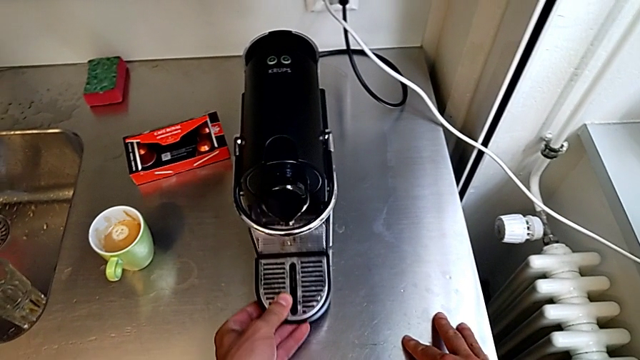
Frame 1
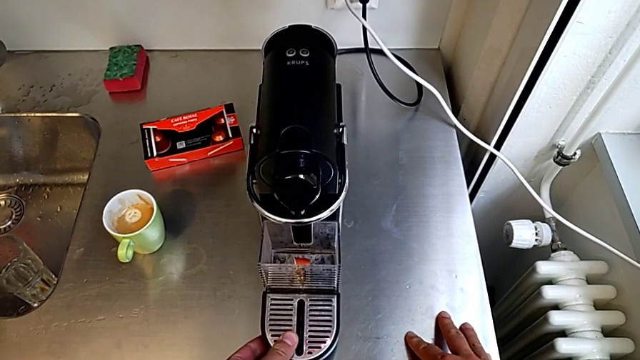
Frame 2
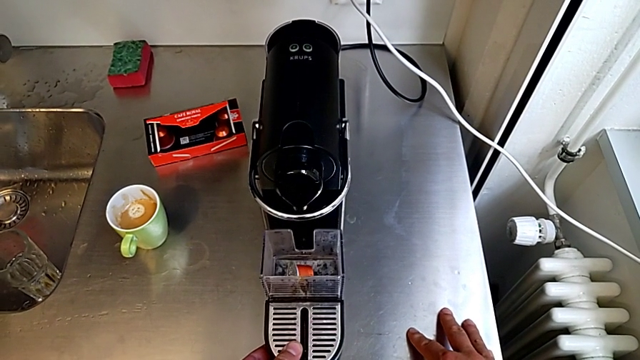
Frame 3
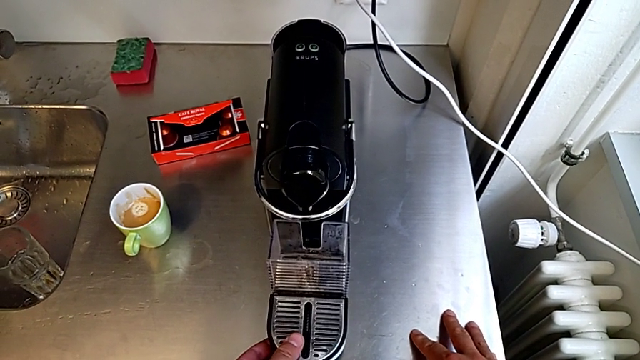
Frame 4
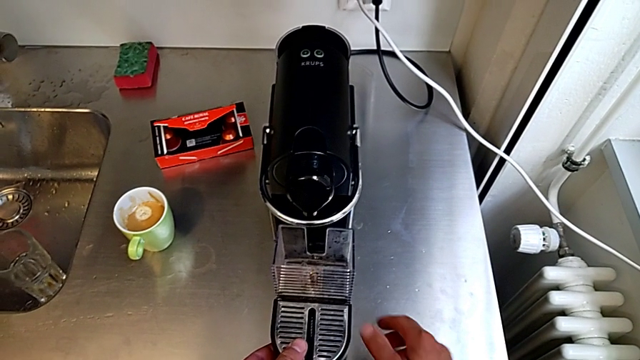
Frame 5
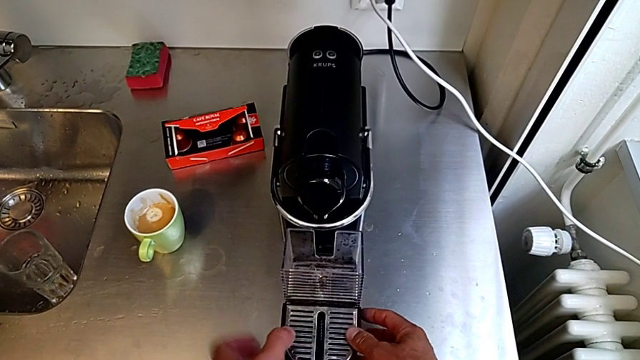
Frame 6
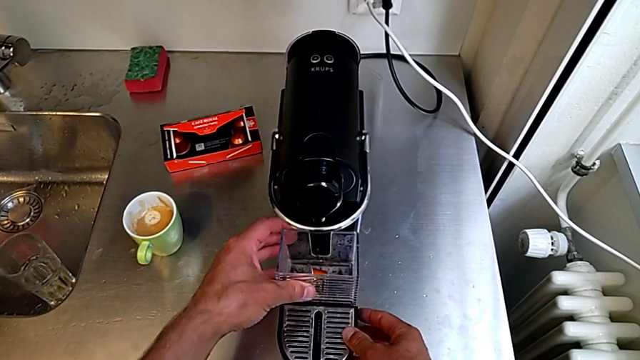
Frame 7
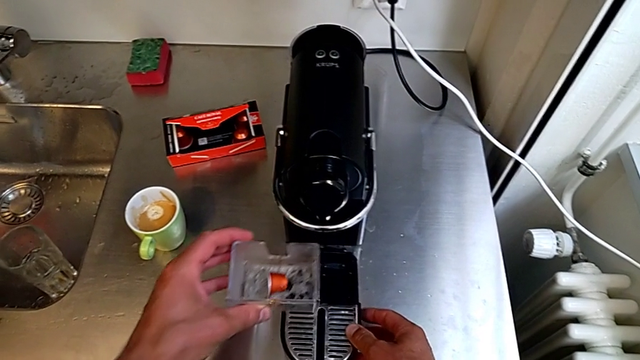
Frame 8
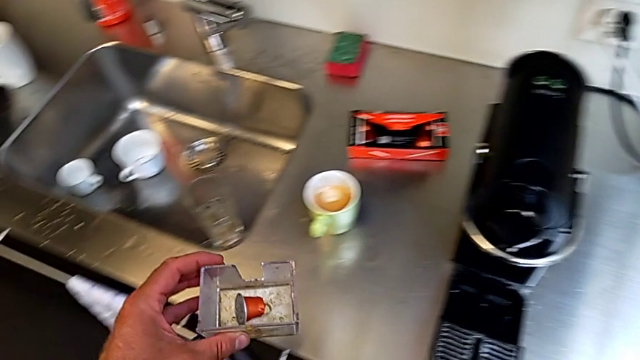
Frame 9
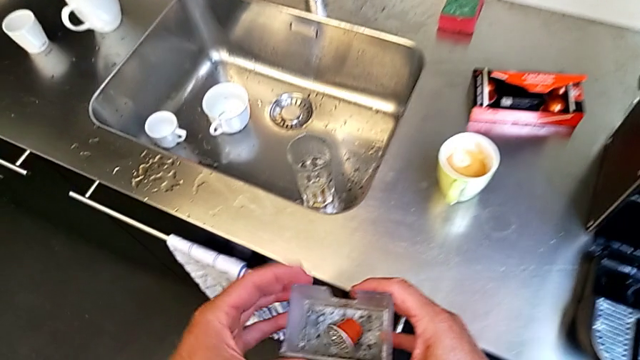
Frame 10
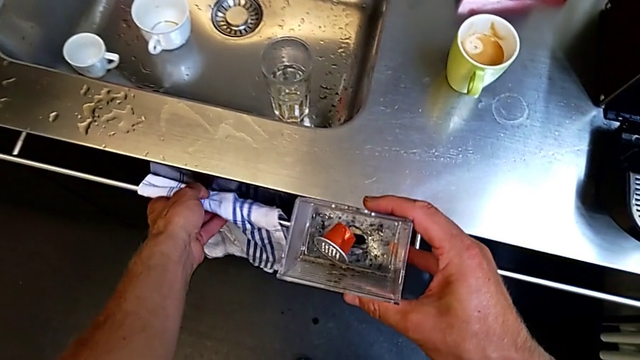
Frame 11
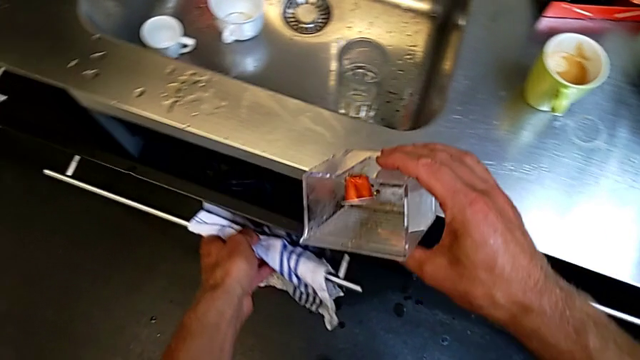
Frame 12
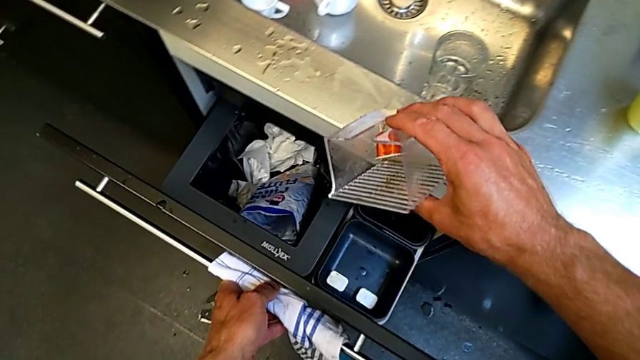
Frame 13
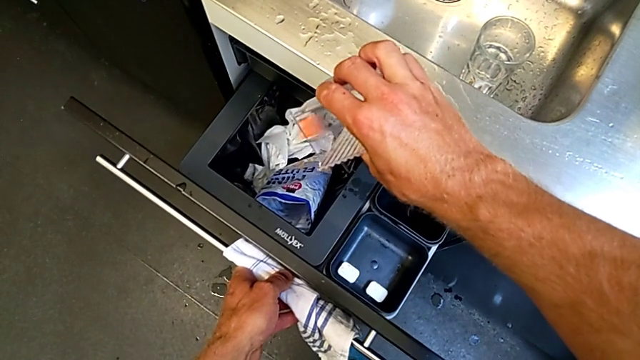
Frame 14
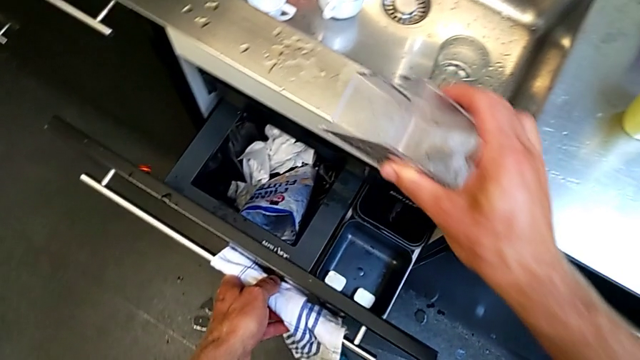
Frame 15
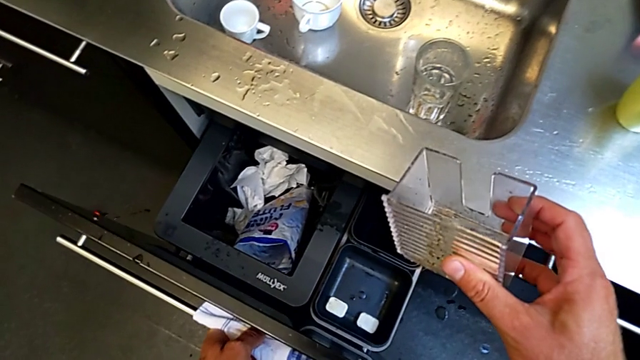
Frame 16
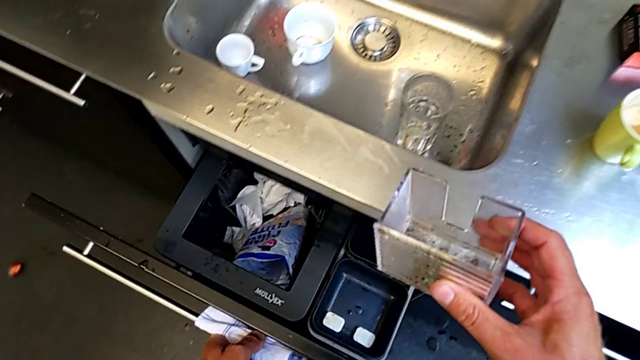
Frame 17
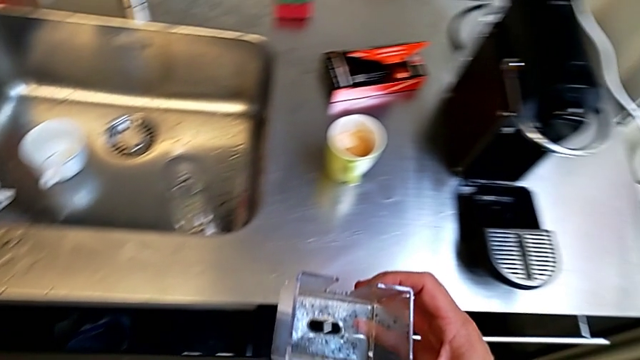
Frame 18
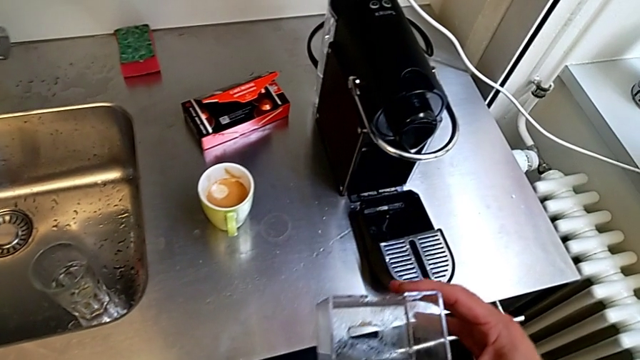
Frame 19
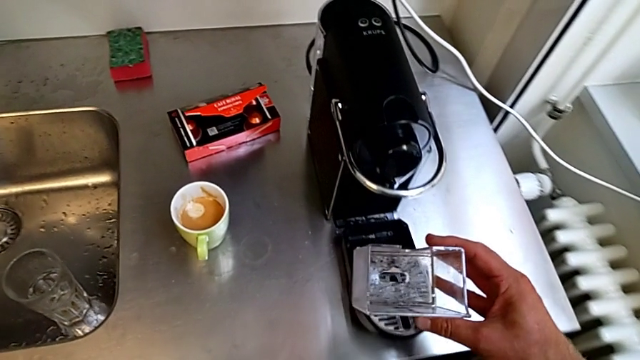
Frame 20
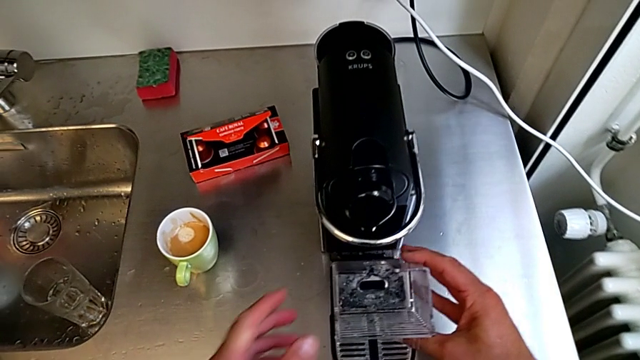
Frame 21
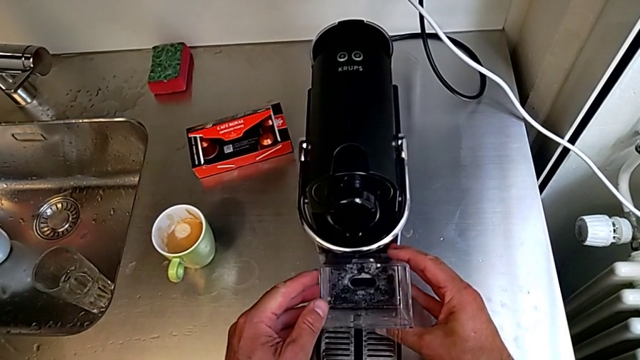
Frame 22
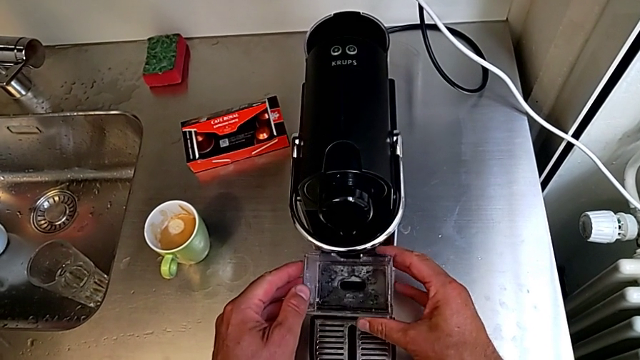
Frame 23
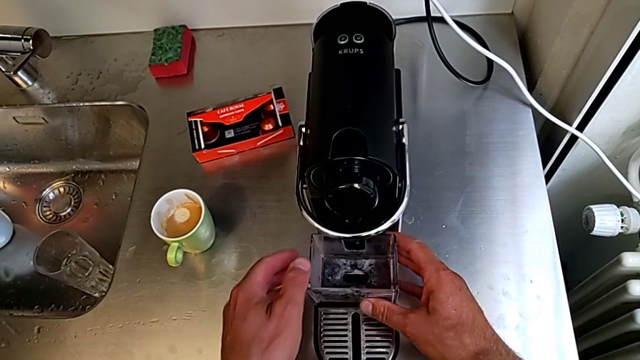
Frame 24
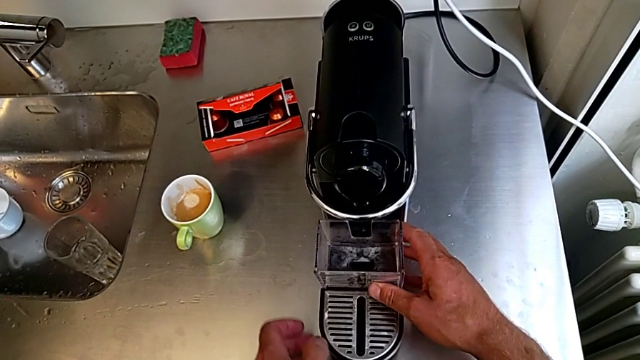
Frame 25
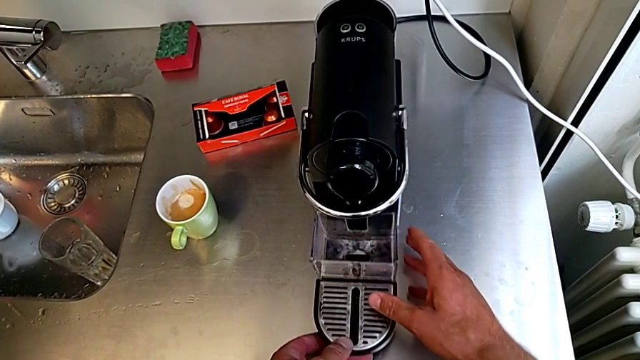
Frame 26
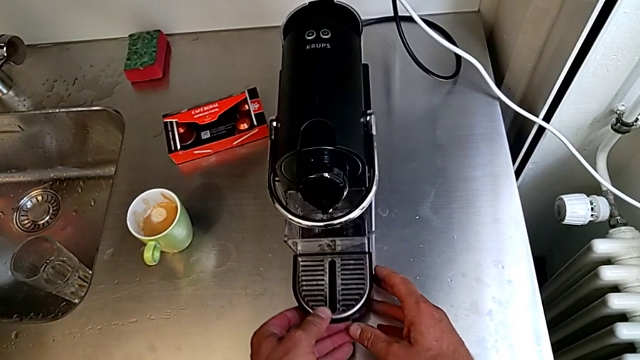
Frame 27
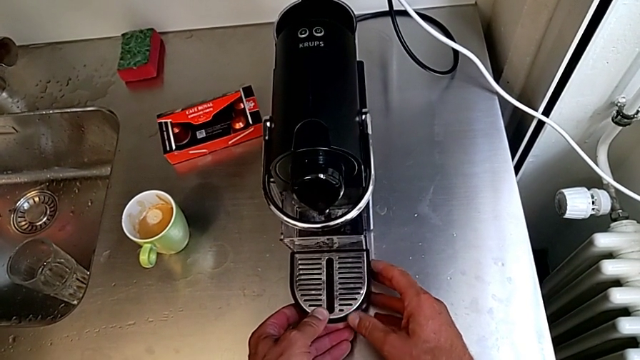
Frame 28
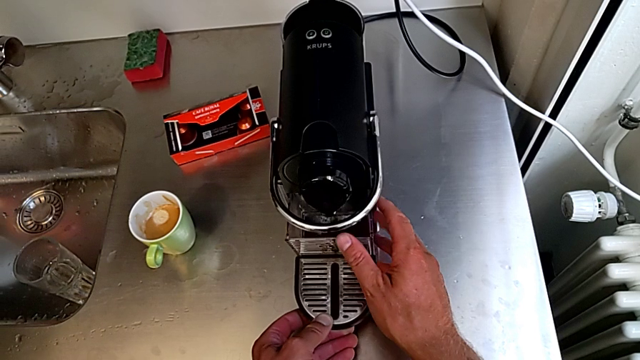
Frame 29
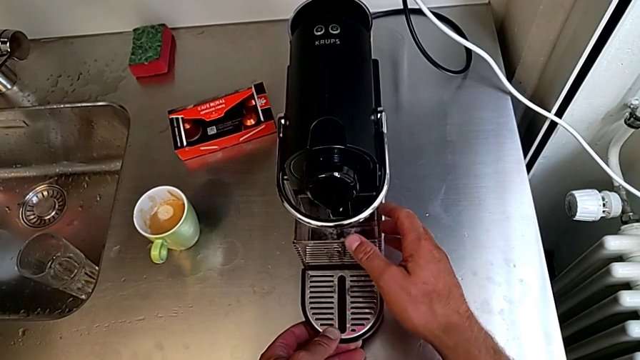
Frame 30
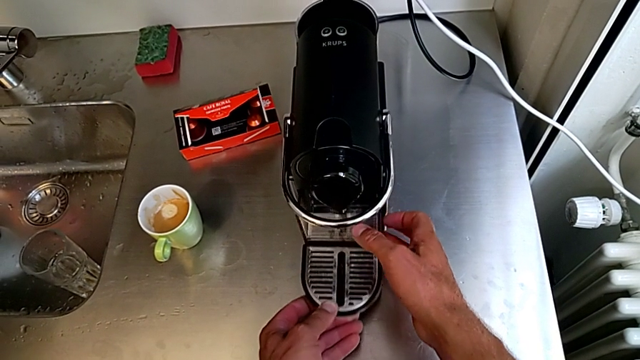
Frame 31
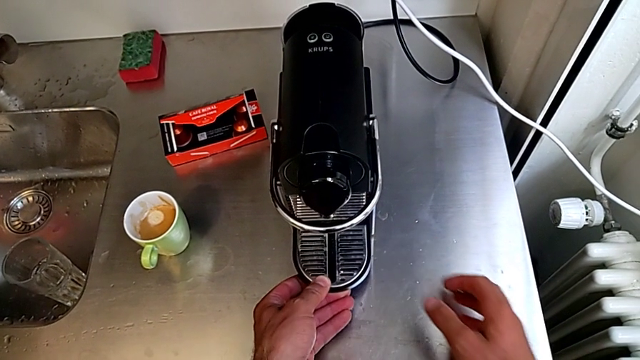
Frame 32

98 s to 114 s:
The camera wearer is emptying the capsule container. They withdraw the drip tray, grab it, disassemble the capsule container, approach the garbage bin and open it, all with the left hand. They wrongly drop the coffee capsule with the right hand. They close the garbage bin with the left hand. They approach the front capsule coffee machine, assemble the capsule container, insert it and assemble the drip tray, all with the right hand.

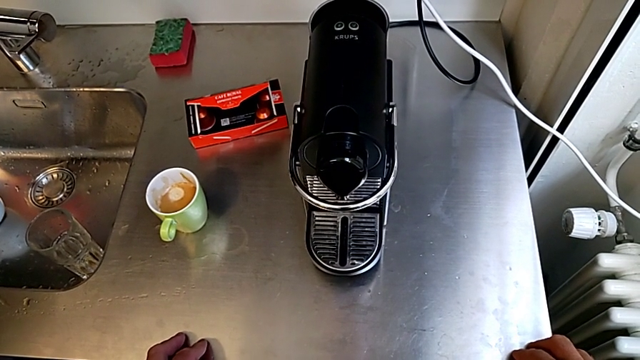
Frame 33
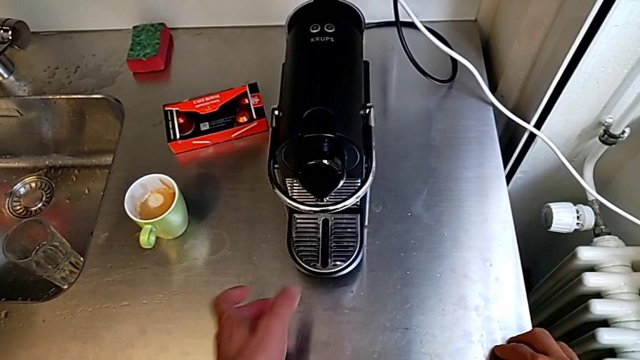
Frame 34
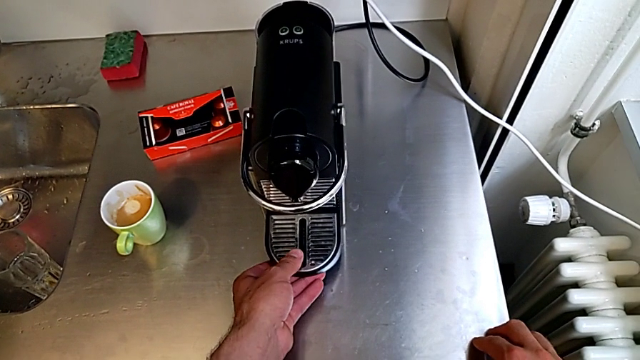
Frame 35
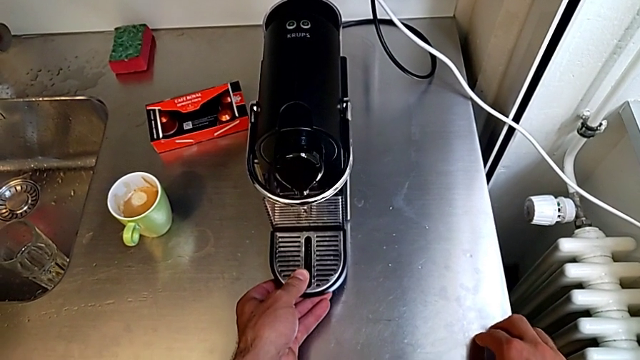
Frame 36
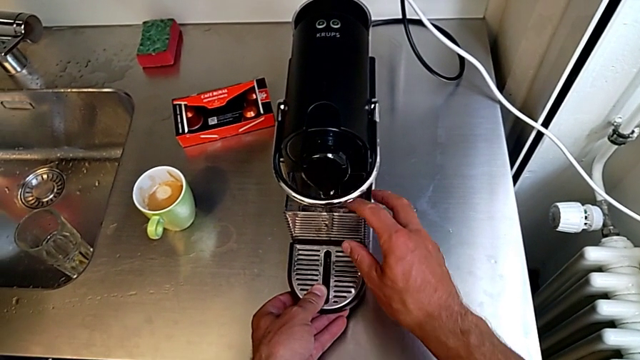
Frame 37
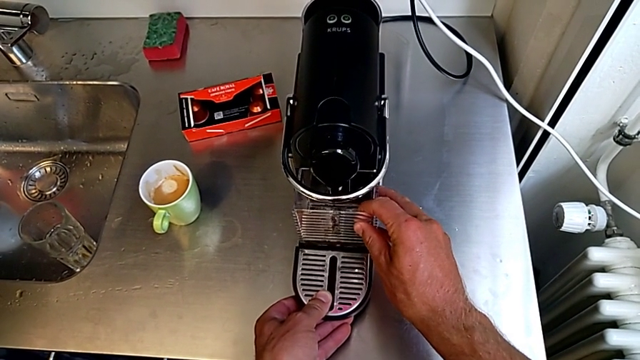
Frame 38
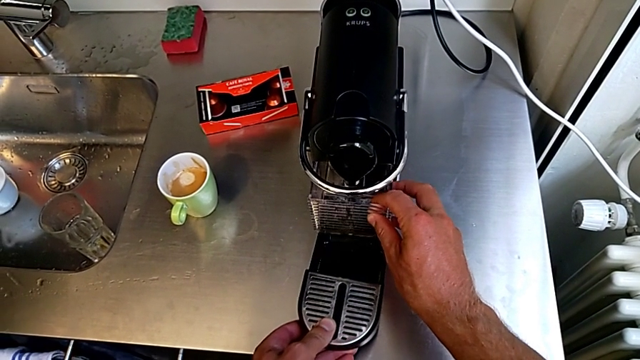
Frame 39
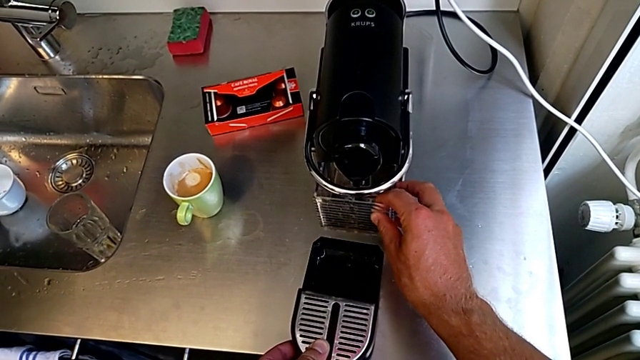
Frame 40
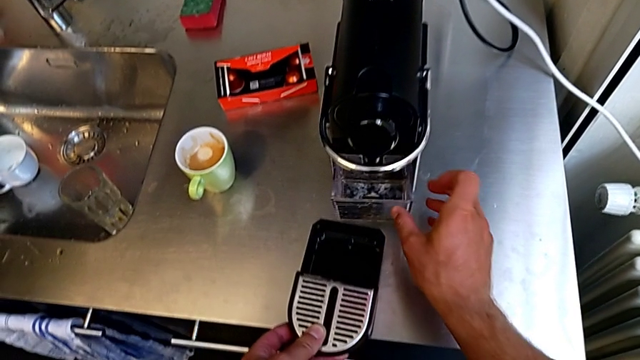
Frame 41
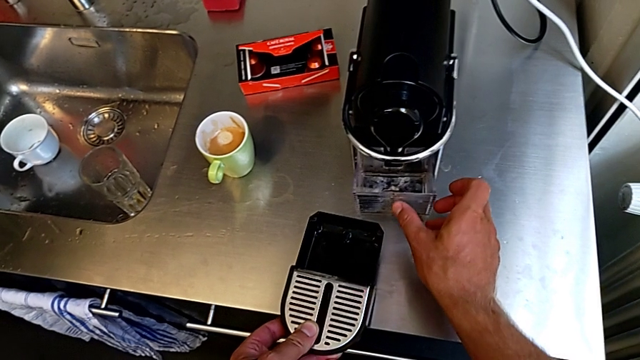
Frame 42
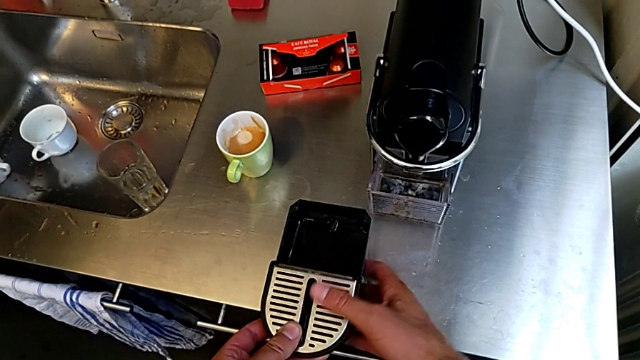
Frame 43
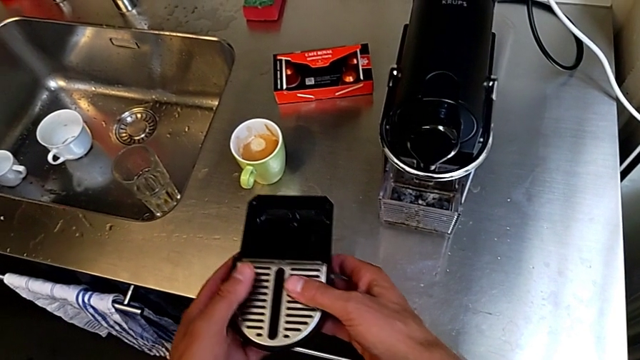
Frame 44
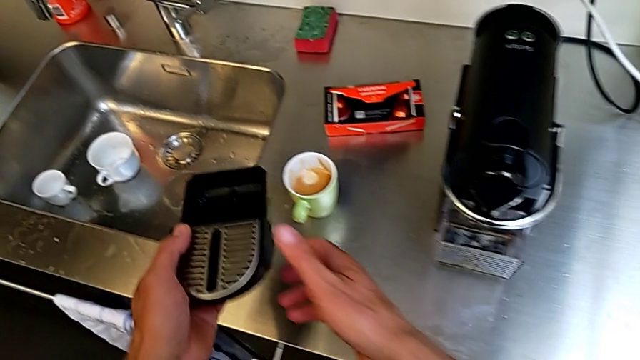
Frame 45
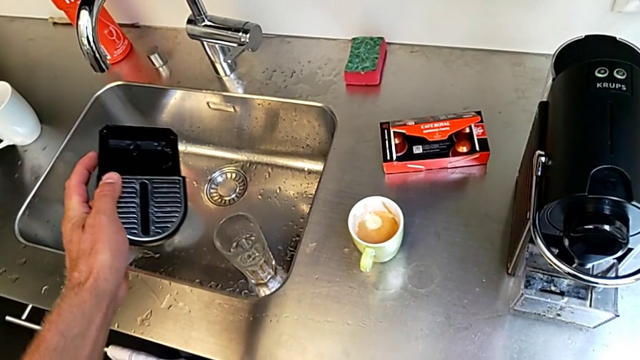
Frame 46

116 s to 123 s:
The camera wearer is emptying the drip tray. They approach the bottom drip tray, withdraw the drip tray and grab the capsule container, all with the left hand. They place the capsule container twice with the right hand and grab the drip tray with the left hand.
